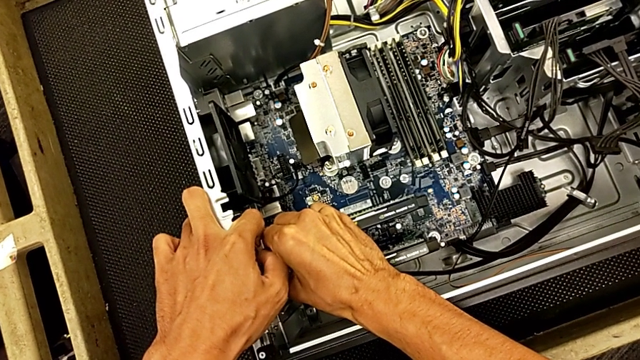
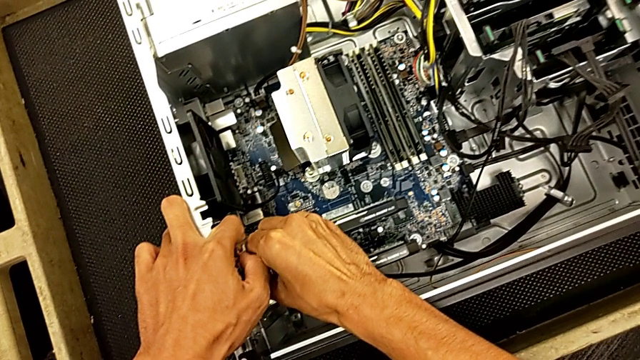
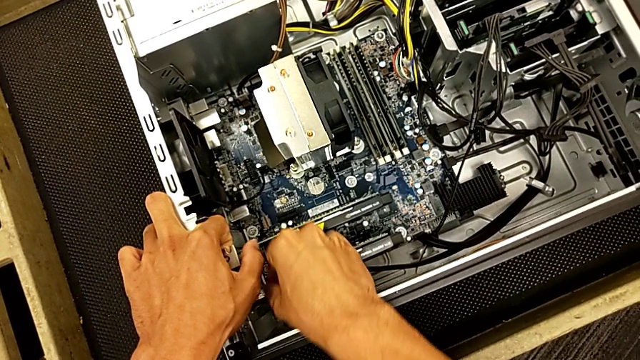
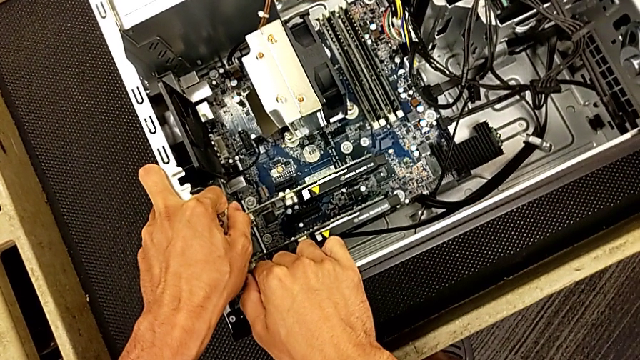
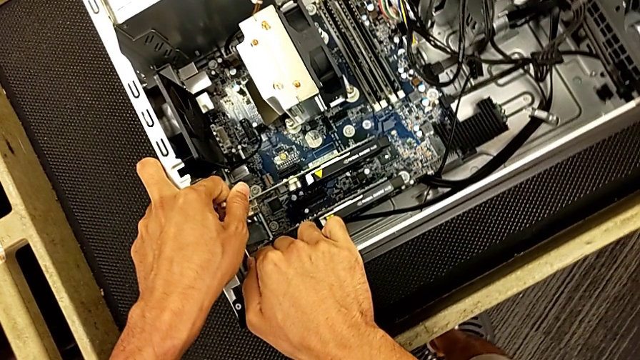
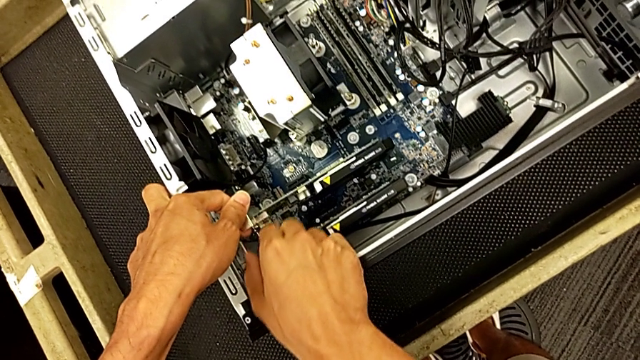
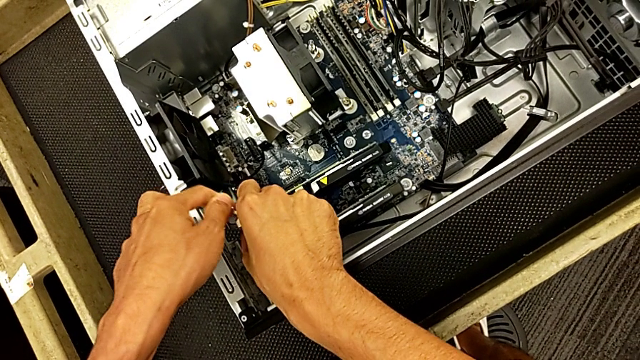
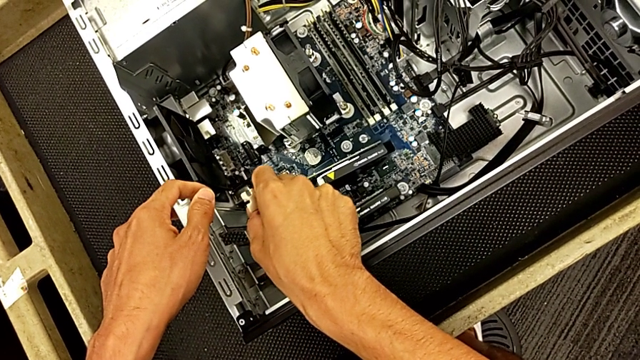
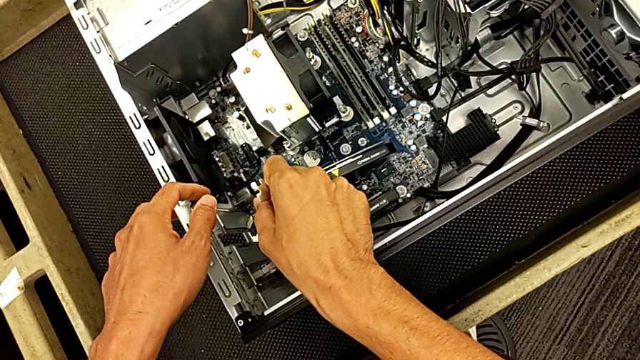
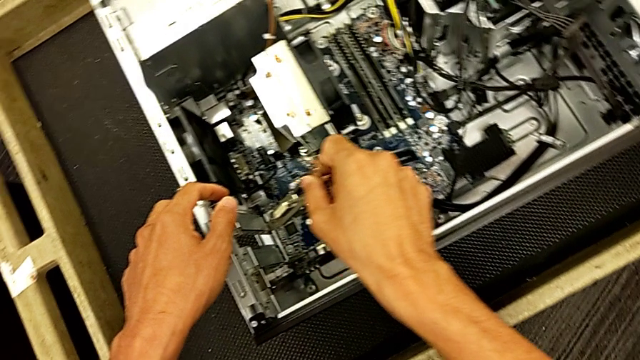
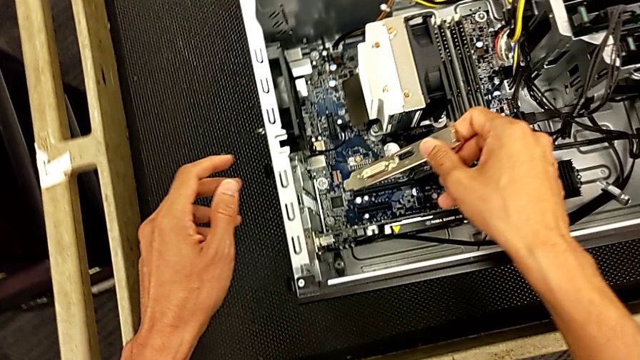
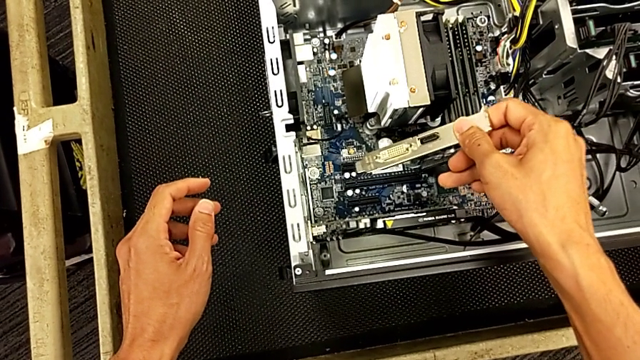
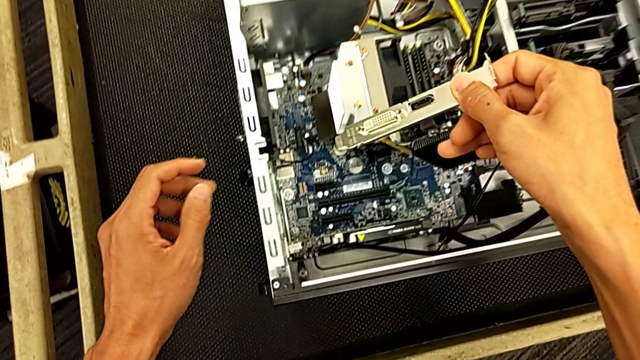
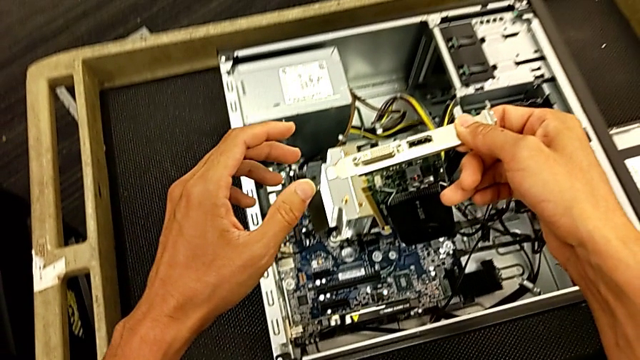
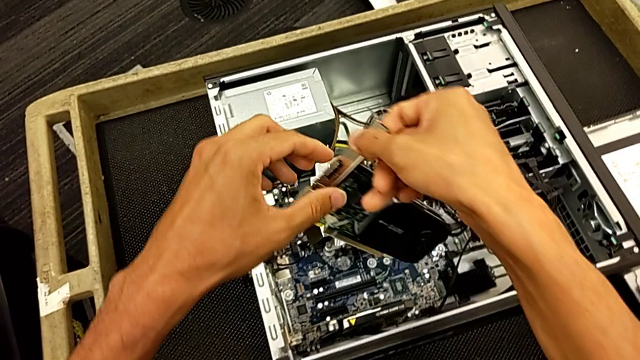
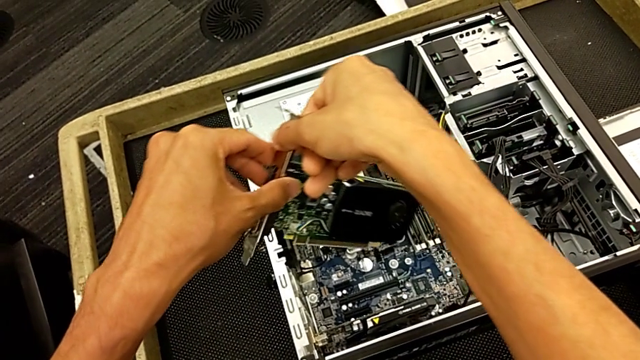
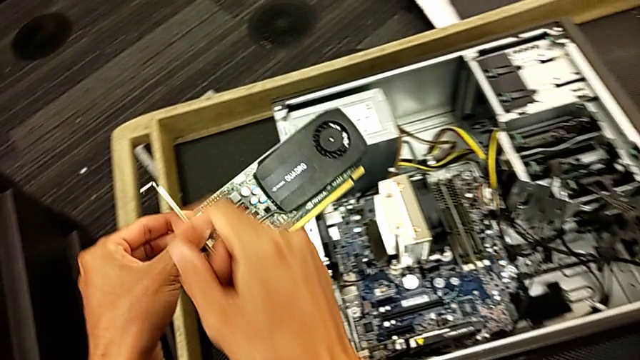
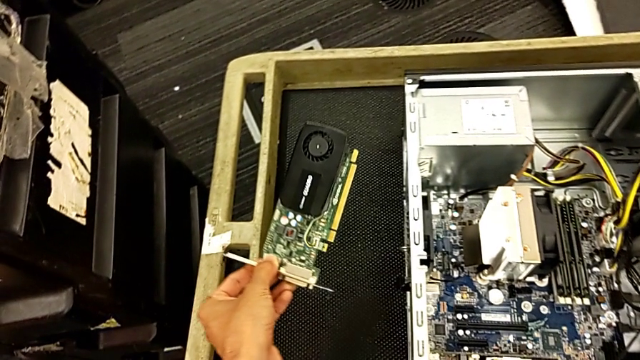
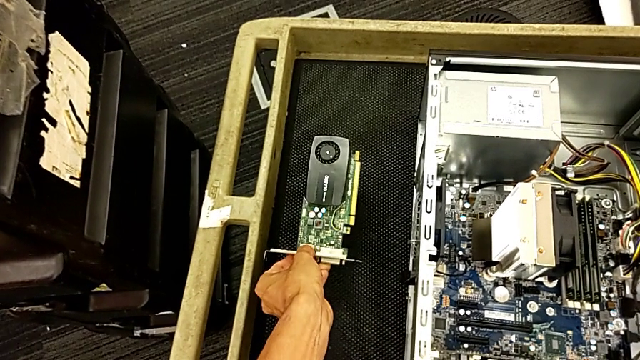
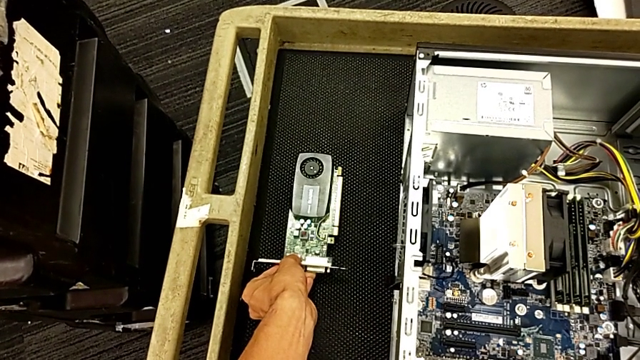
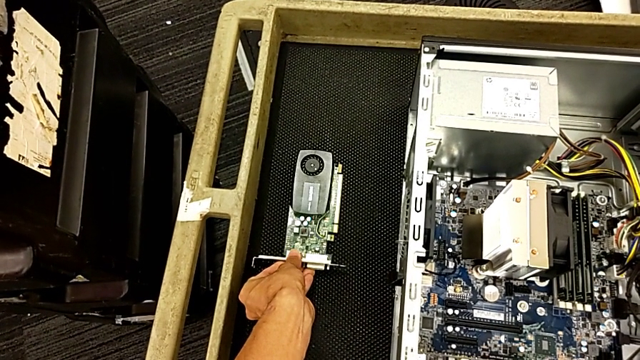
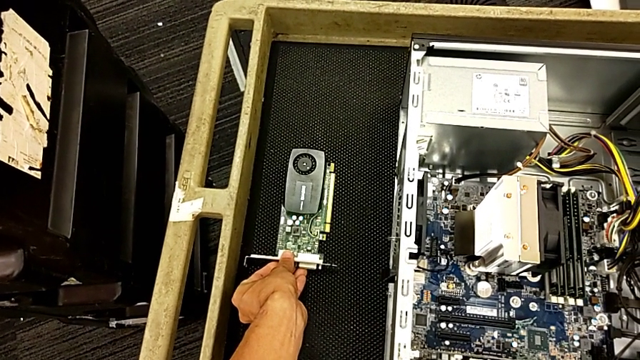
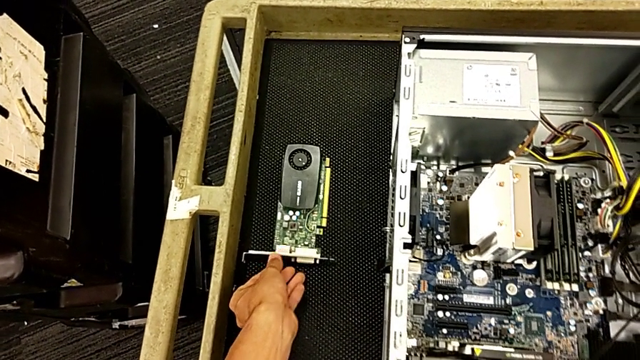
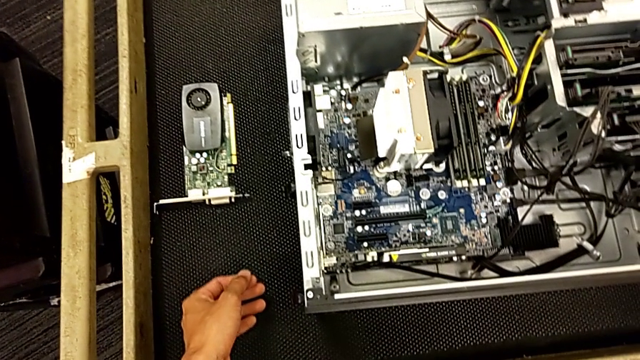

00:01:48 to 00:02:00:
The camera wearer is changing the graphics card. They withdraw the first graphic card and place the graphic card.

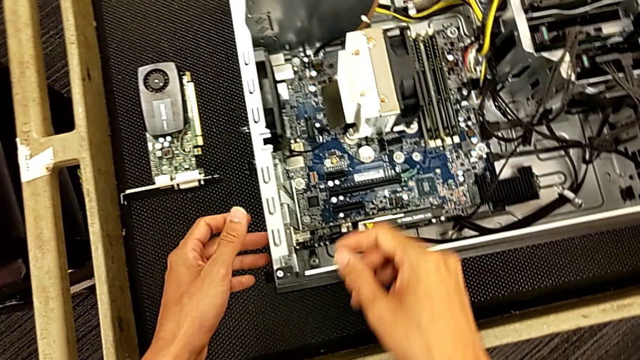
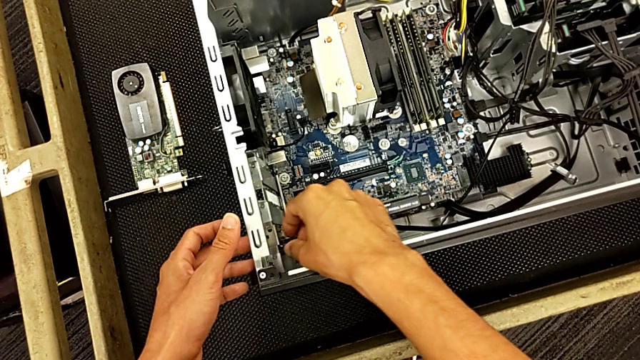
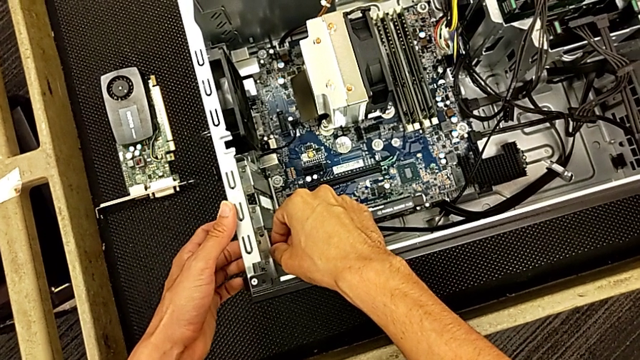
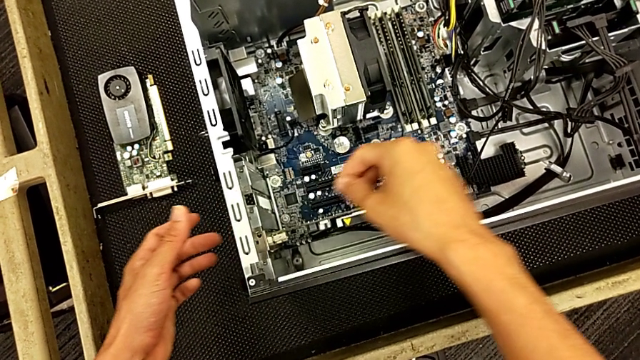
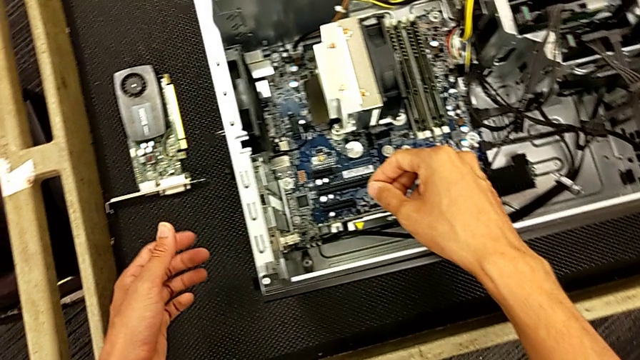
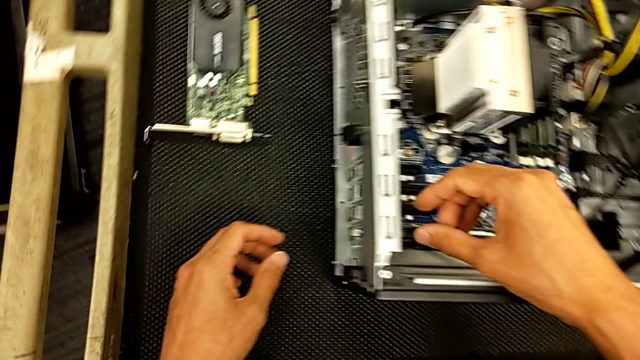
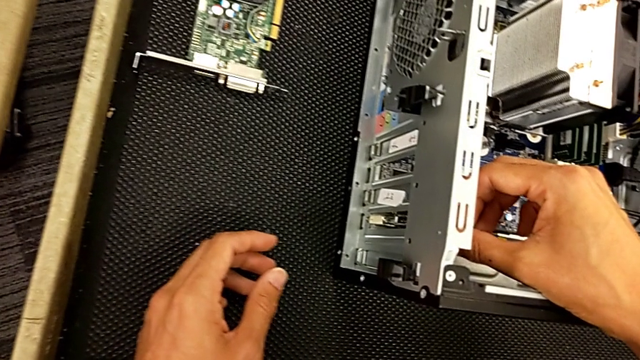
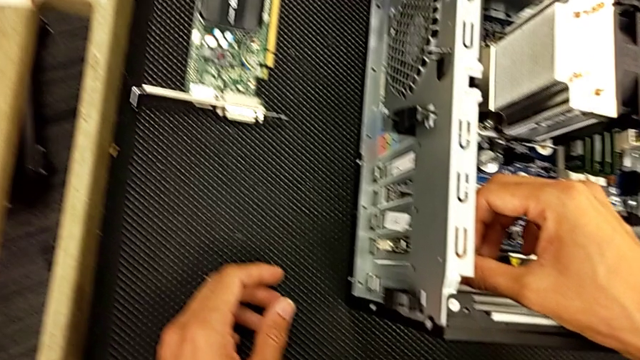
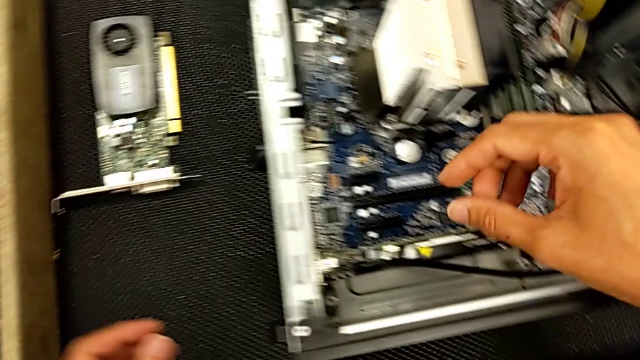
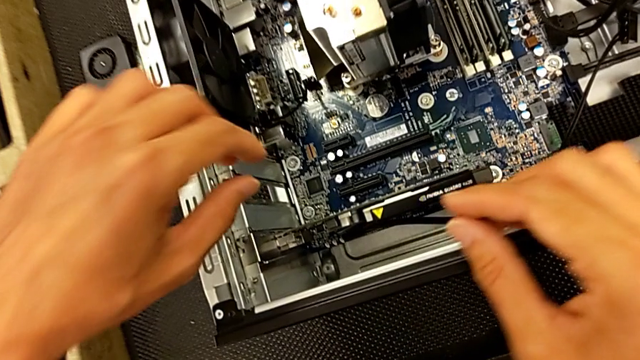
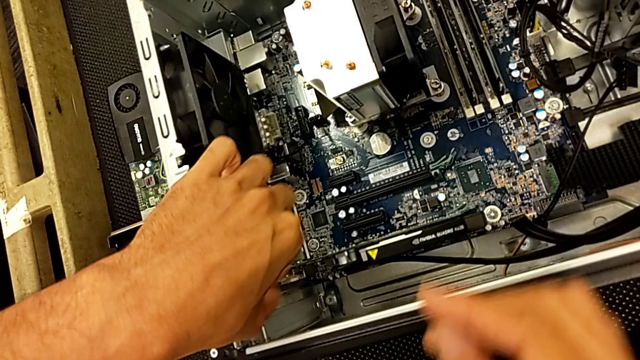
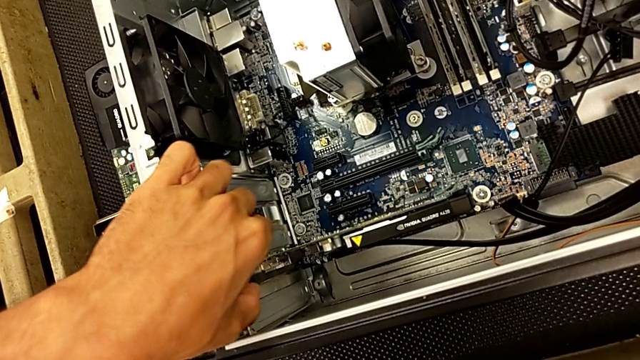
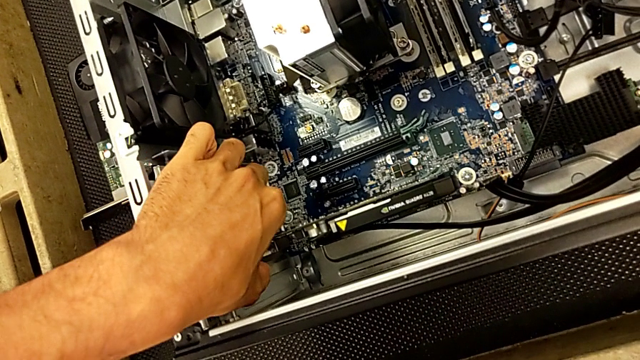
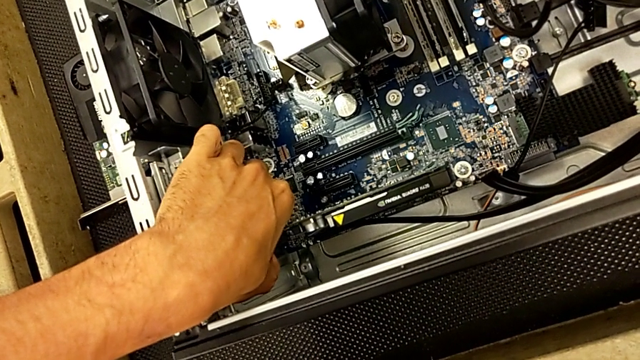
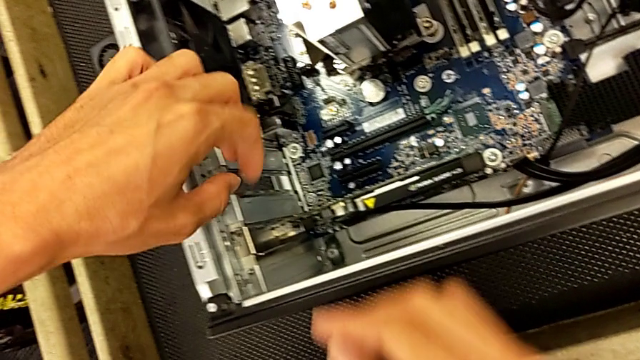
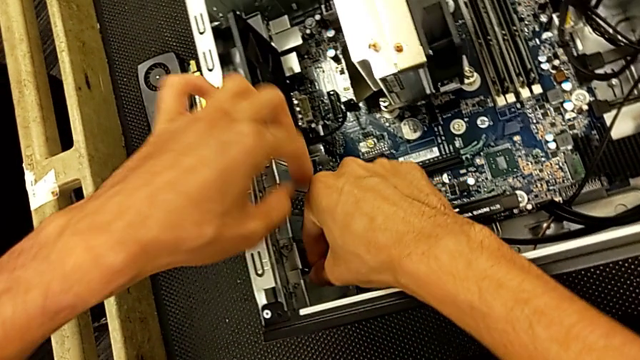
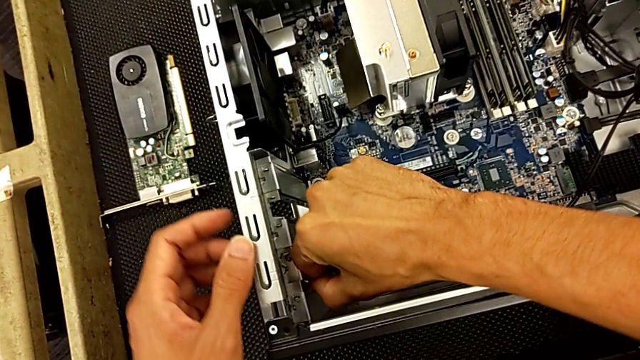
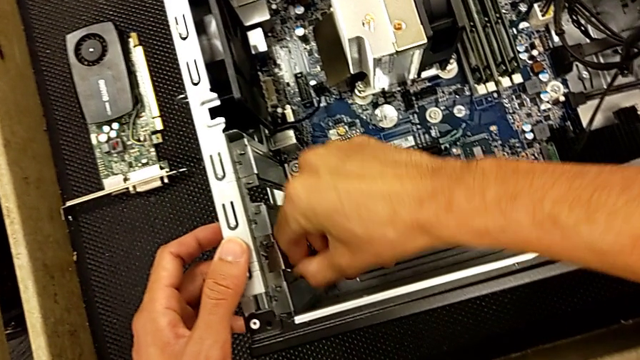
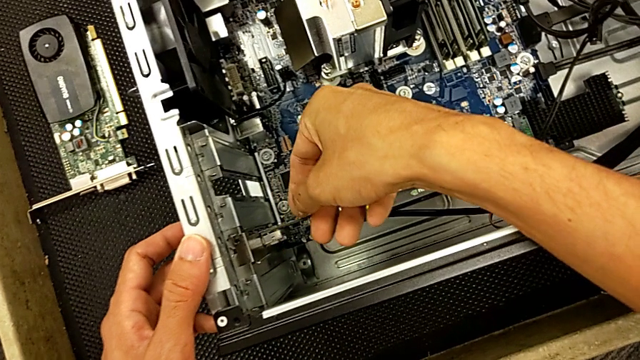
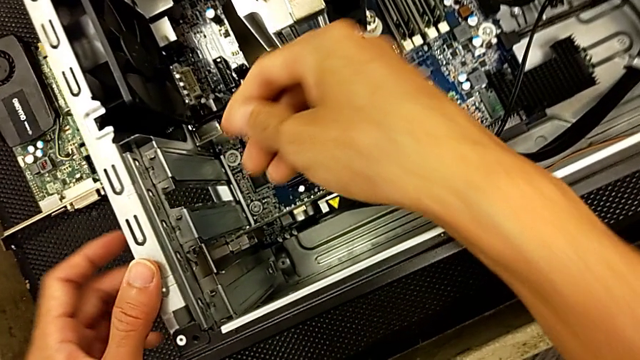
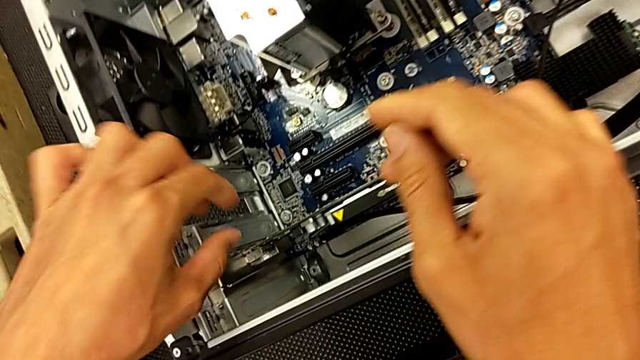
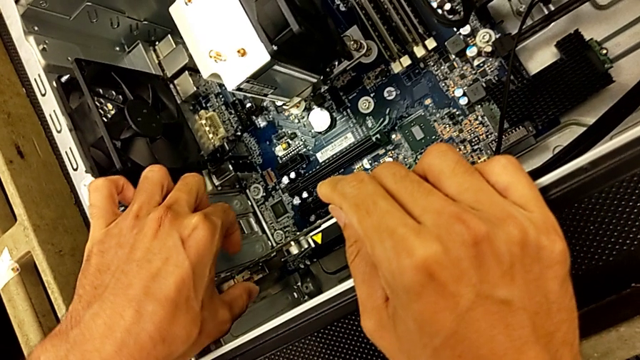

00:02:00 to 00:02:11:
The camera wearer is changing the graphics card. They grab the graphic card and begin to pull it.
